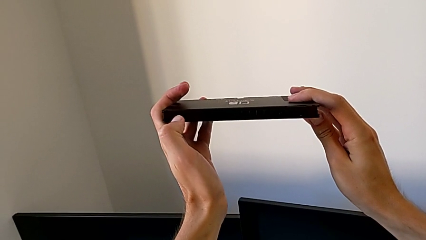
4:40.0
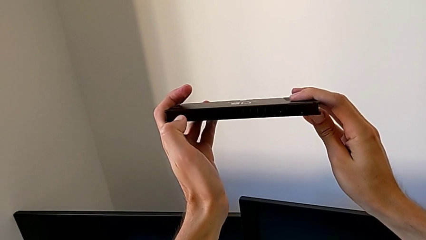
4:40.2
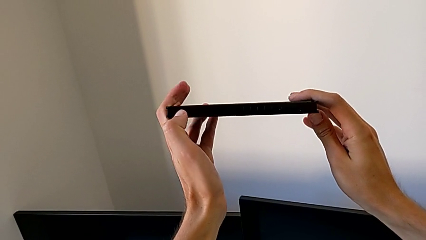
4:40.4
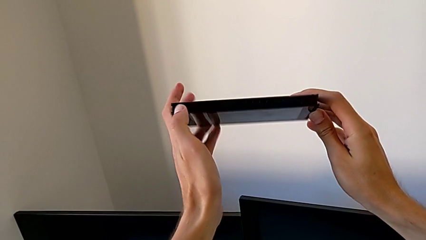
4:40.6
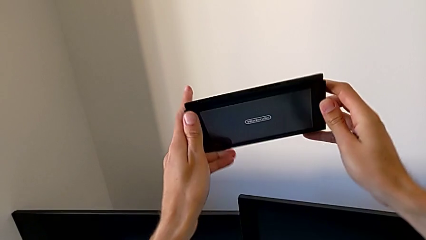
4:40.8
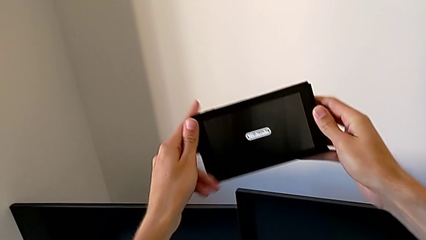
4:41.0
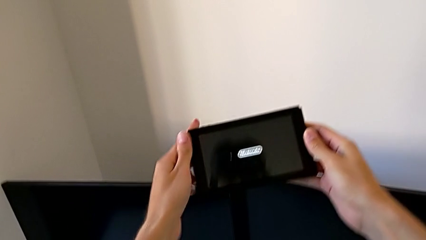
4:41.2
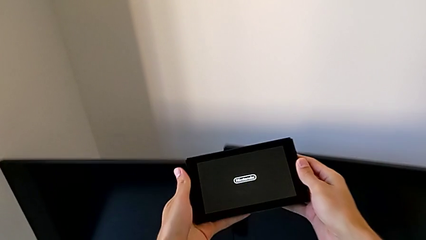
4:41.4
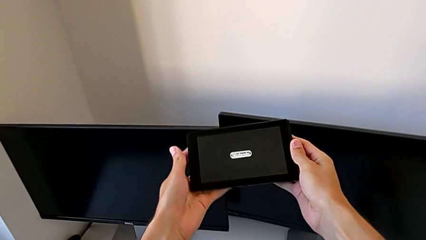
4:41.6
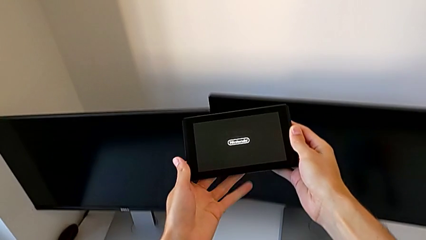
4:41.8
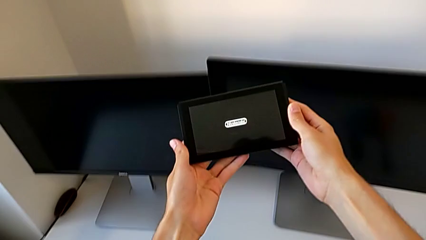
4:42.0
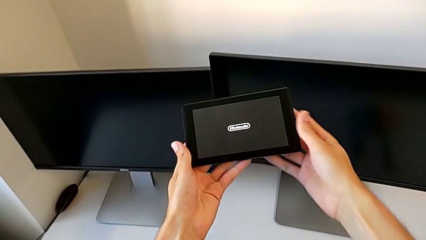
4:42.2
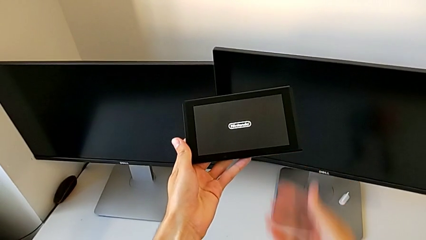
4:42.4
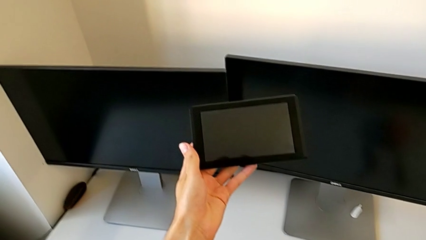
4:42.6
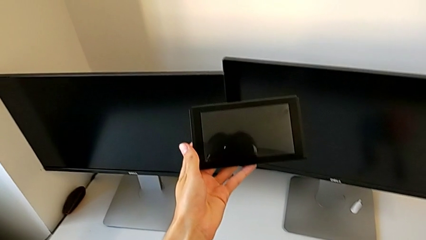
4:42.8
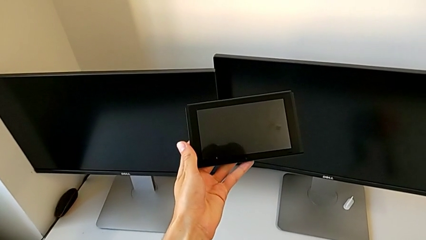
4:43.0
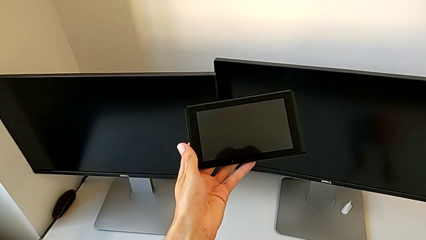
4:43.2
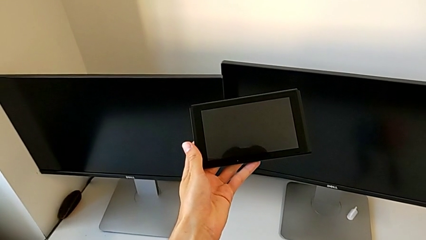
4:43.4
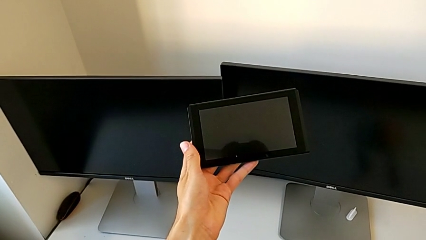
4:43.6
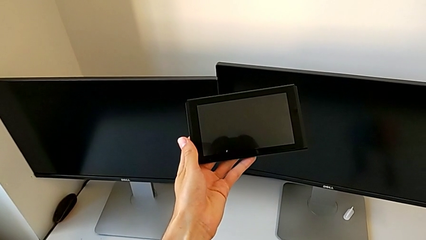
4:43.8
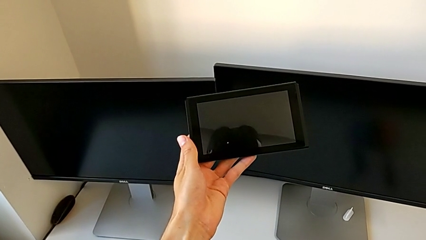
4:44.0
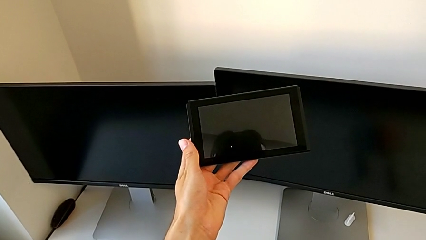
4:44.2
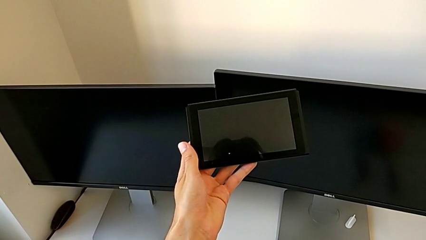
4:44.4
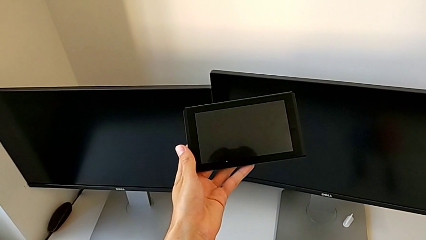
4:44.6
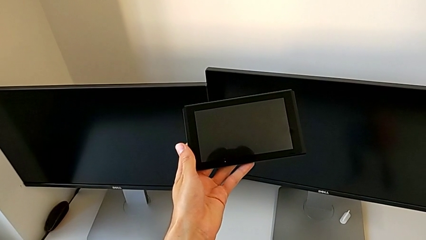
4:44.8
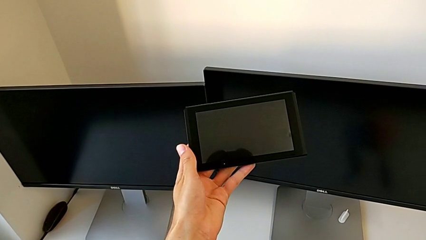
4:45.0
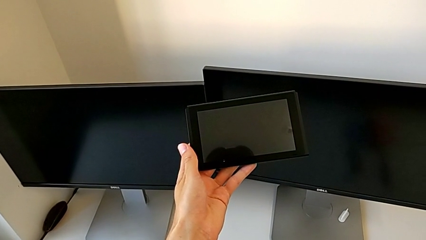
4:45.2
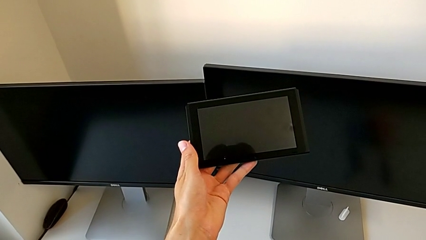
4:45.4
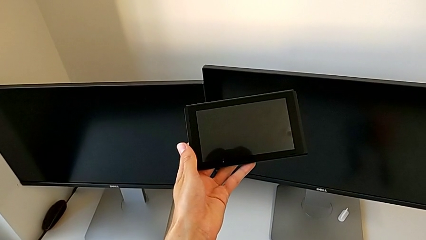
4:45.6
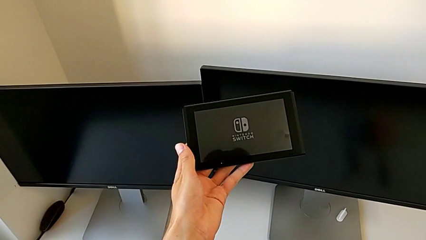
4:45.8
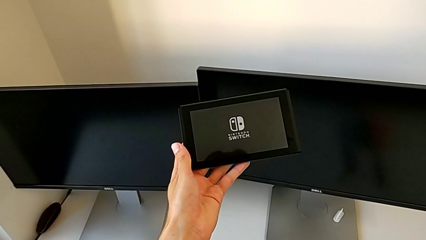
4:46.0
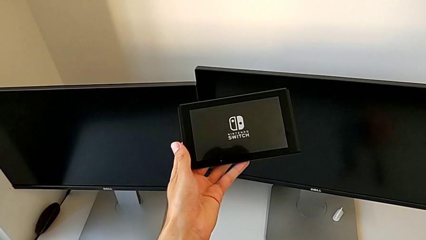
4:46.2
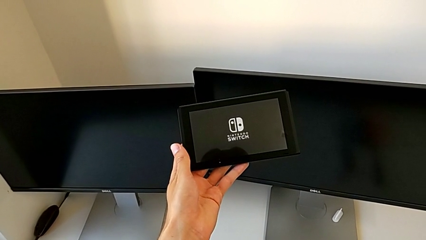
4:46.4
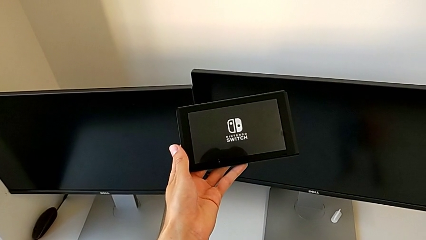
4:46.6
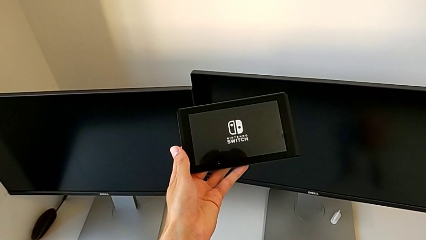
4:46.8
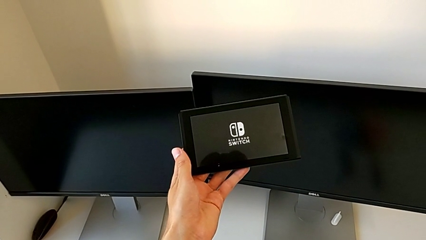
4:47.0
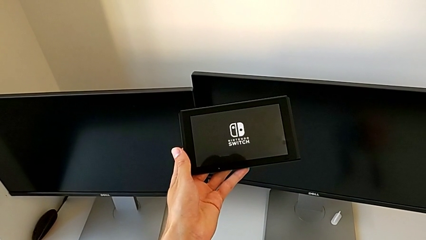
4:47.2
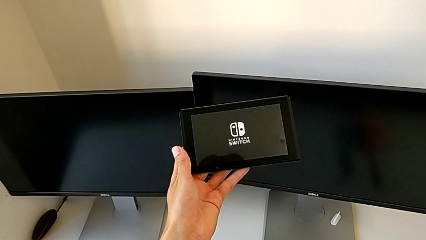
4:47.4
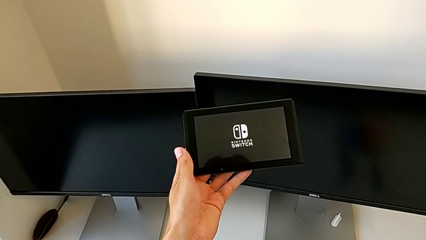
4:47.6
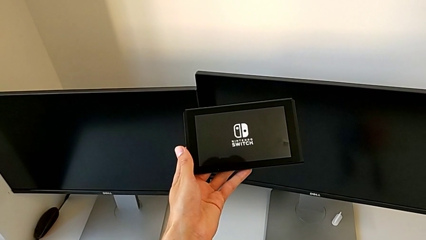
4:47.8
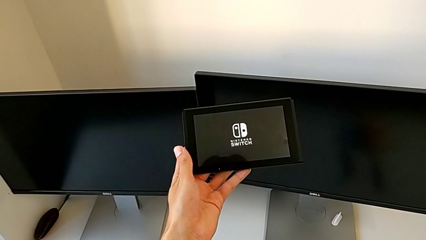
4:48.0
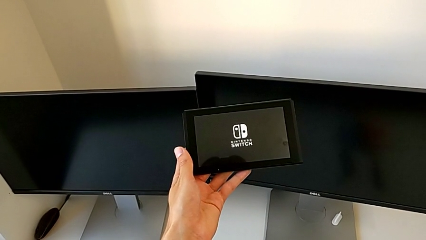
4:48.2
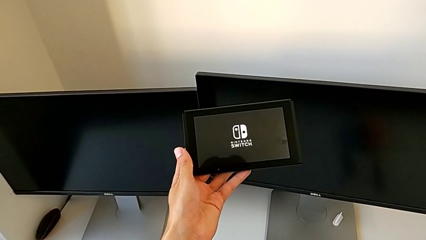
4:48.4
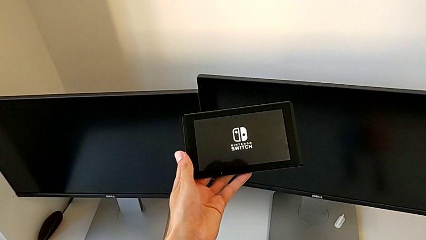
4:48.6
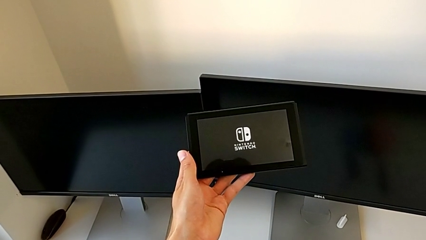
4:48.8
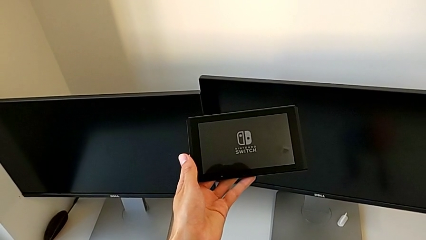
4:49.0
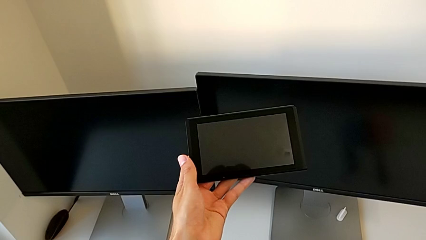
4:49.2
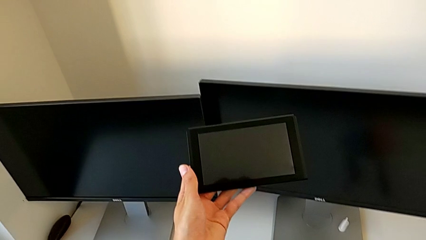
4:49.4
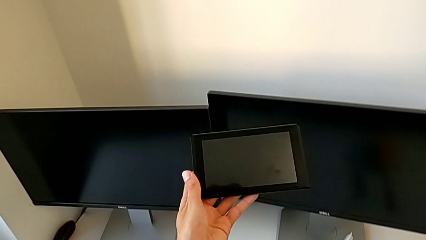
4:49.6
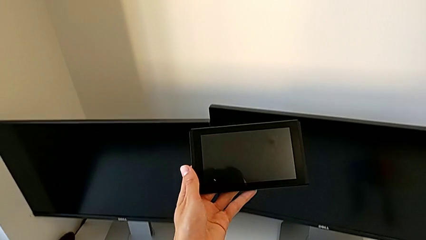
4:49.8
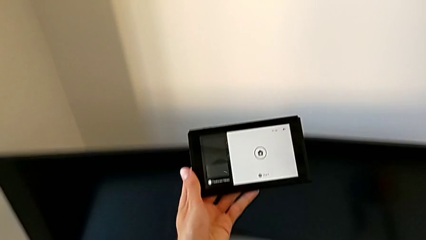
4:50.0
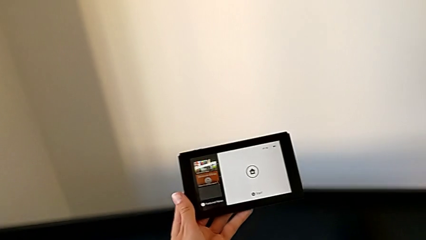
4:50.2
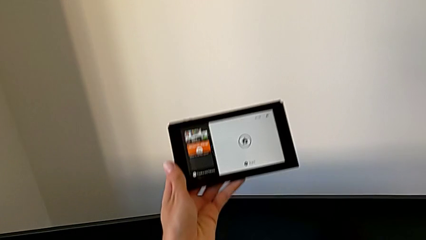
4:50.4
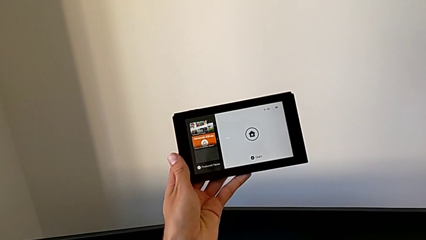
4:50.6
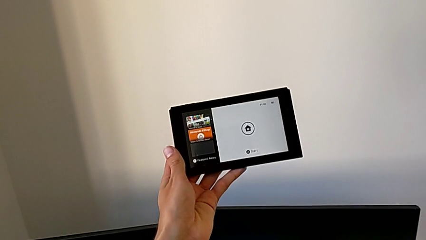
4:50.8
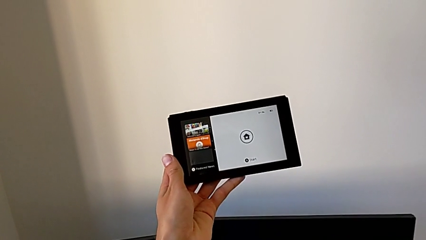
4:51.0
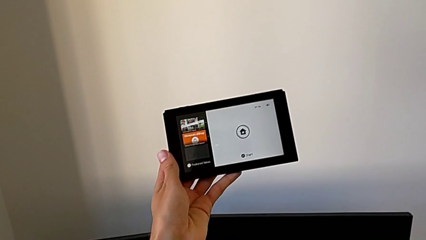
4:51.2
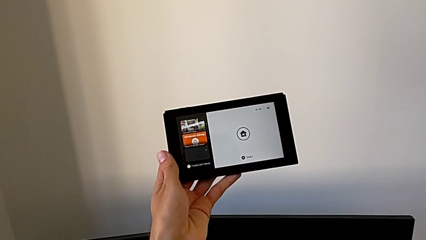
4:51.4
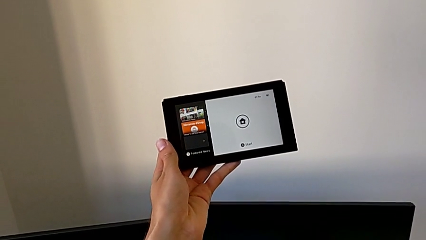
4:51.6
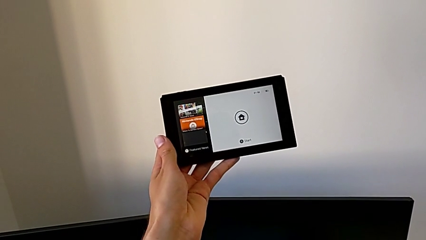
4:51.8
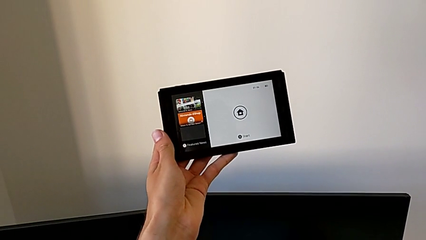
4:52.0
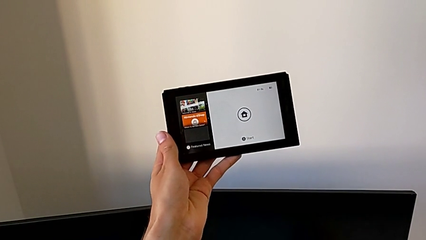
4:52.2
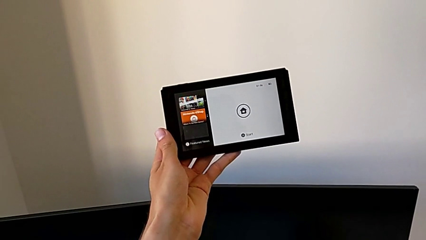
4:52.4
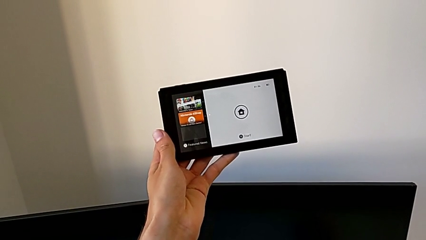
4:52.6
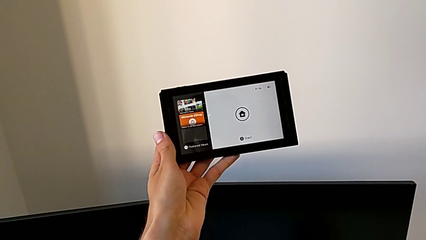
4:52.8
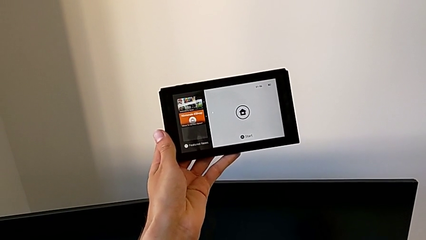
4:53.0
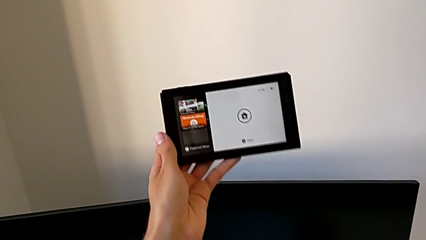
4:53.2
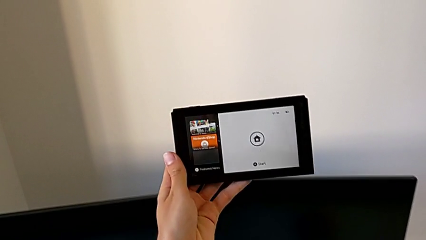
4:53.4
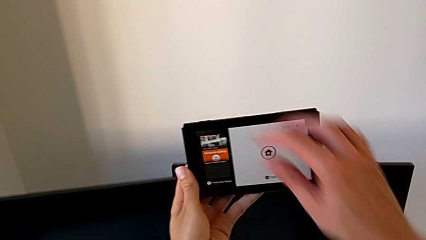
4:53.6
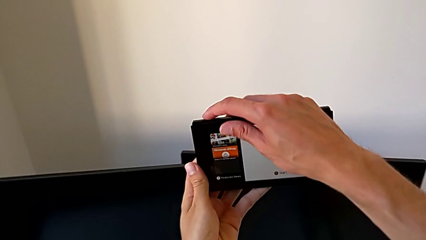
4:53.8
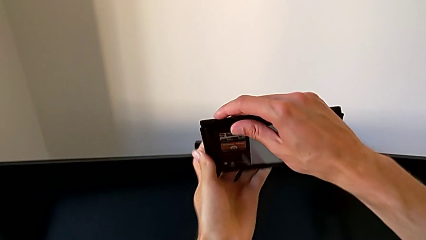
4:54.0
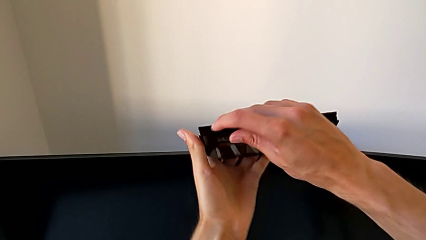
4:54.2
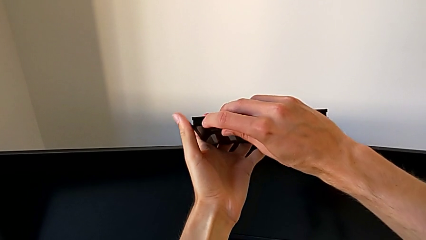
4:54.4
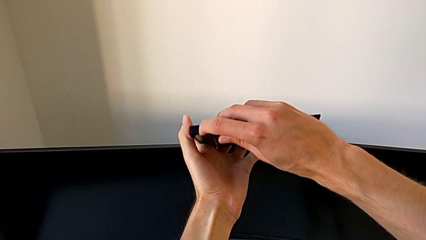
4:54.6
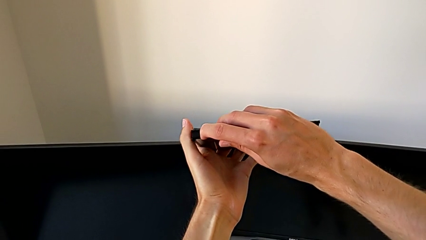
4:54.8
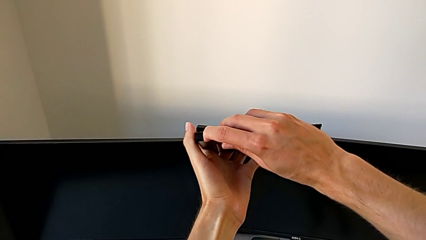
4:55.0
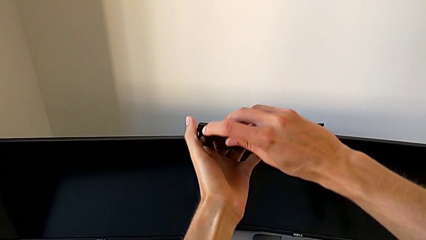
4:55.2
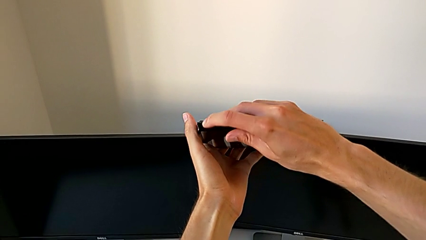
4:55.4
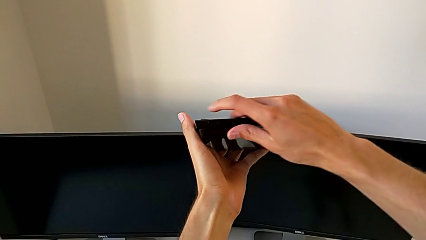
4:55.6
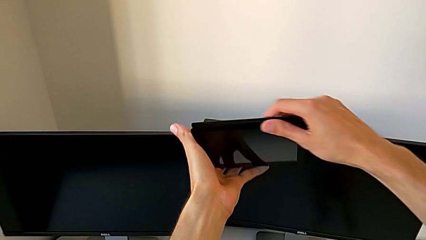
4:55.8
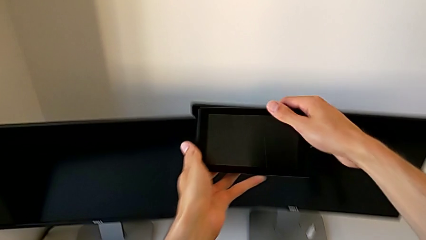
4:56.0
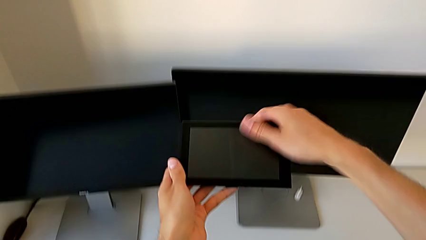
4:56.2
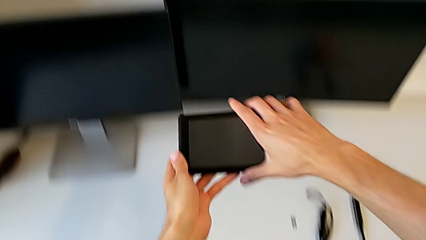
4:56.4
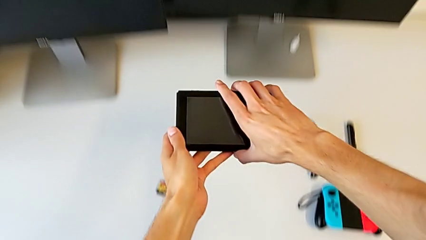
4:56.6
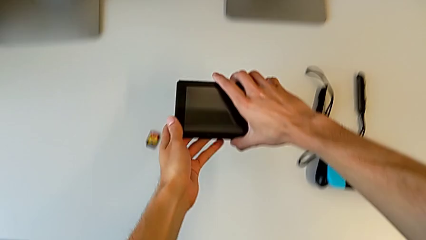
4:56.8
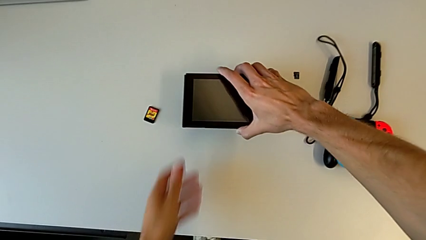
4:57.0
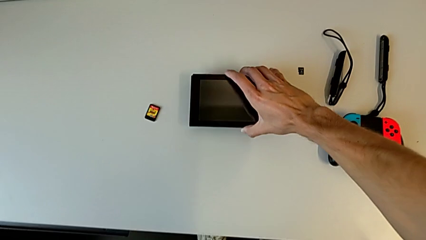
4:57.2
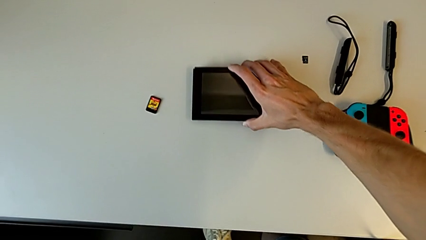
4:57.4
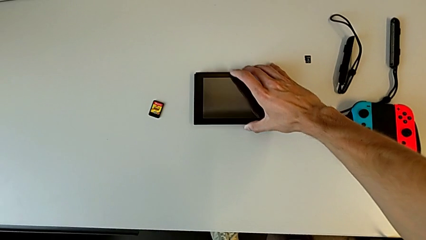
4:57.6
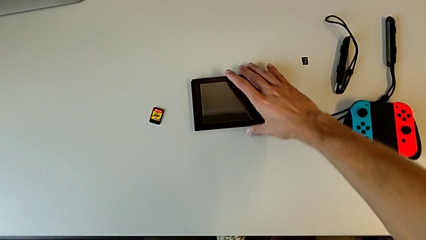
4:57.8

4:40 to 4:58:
The camera wearer is holding the Nintendo console. They turn on the black Nintendo Switch, hold it five times, turn off the black Nintendo Switch and begin to place it.
